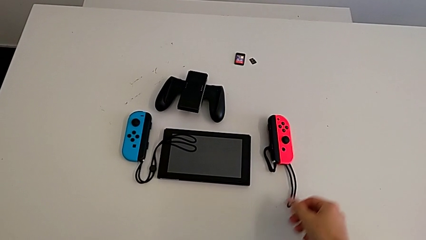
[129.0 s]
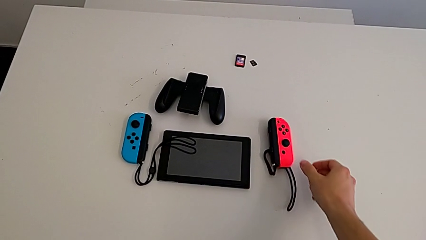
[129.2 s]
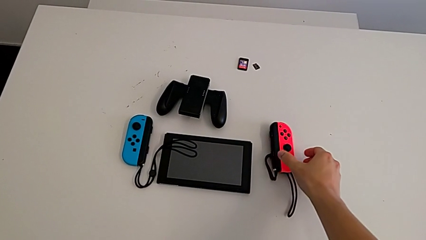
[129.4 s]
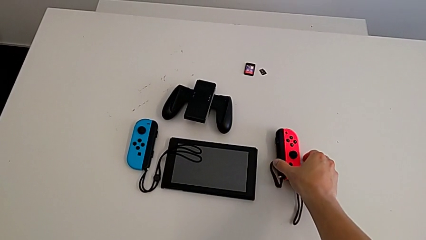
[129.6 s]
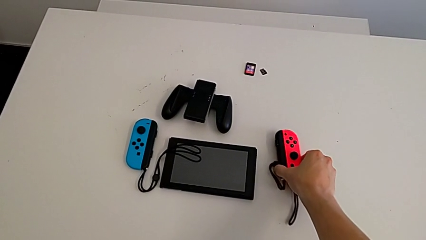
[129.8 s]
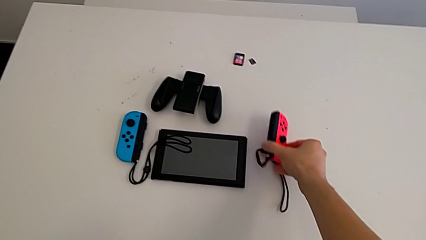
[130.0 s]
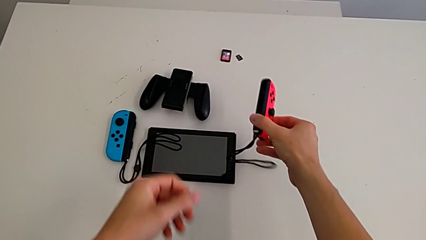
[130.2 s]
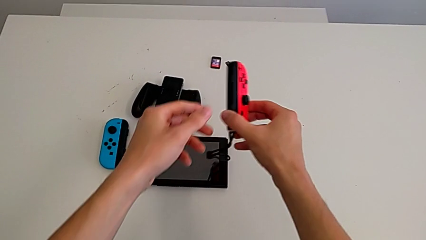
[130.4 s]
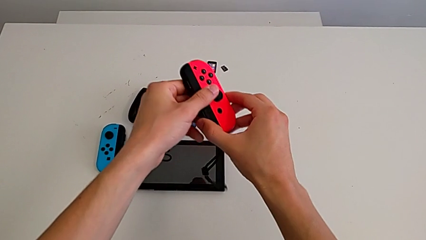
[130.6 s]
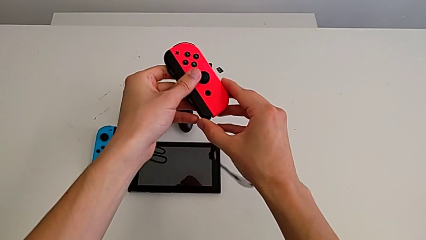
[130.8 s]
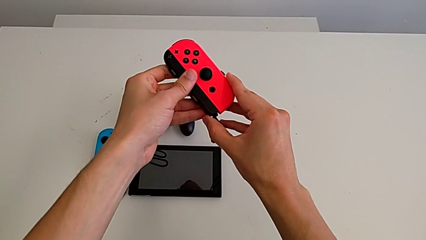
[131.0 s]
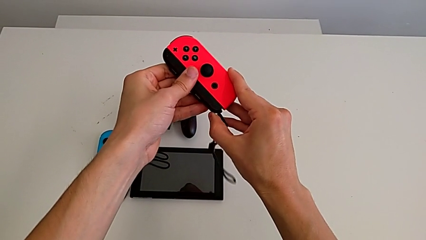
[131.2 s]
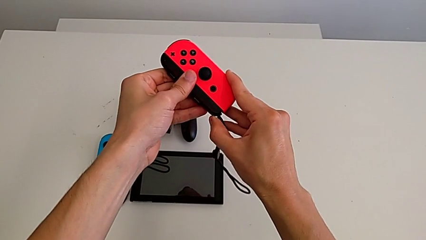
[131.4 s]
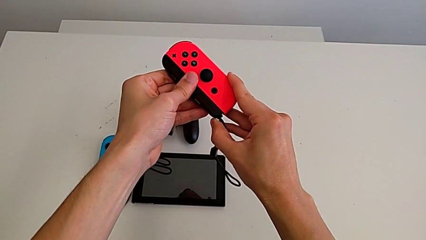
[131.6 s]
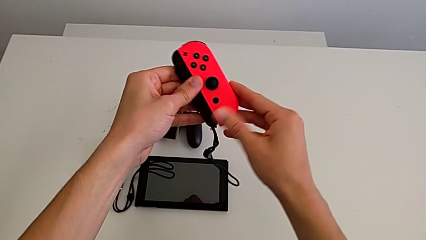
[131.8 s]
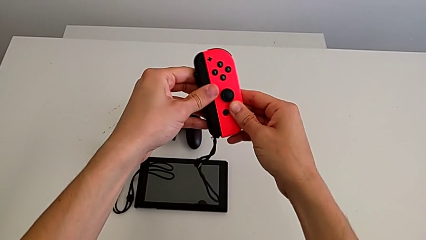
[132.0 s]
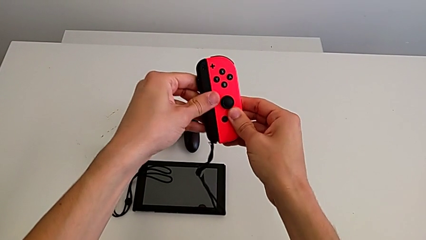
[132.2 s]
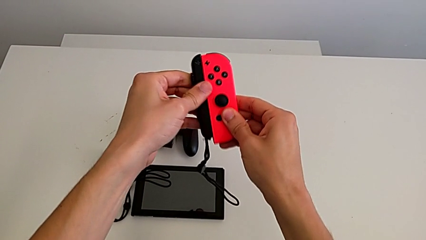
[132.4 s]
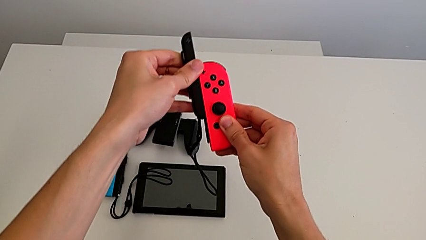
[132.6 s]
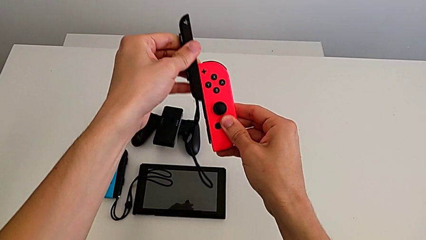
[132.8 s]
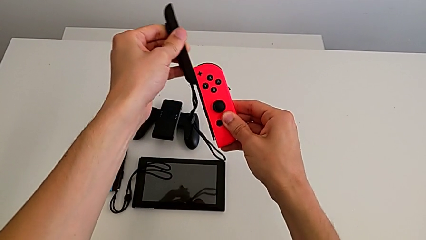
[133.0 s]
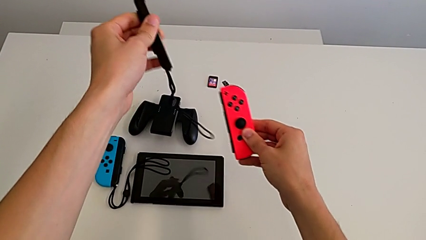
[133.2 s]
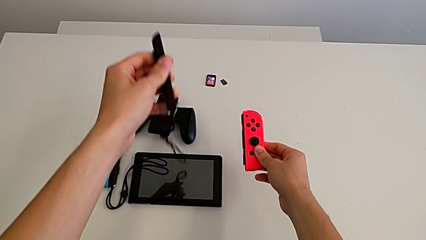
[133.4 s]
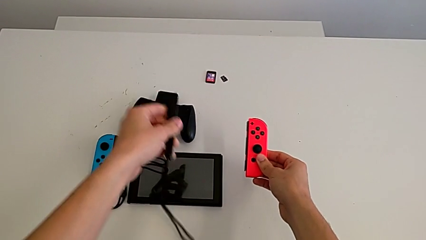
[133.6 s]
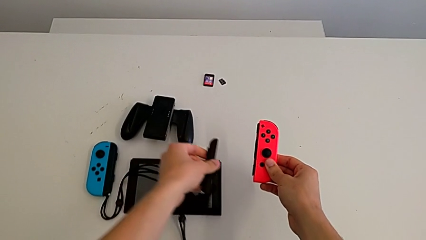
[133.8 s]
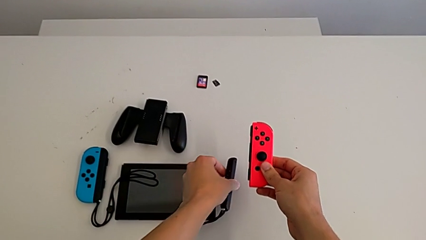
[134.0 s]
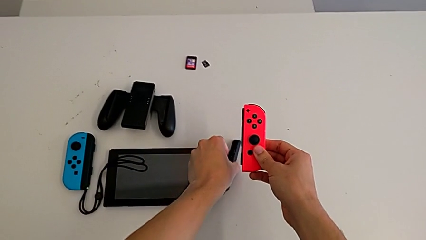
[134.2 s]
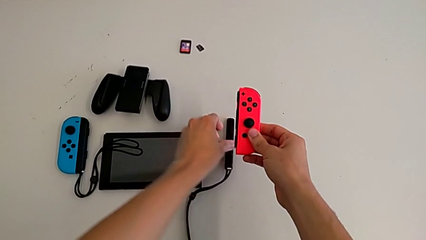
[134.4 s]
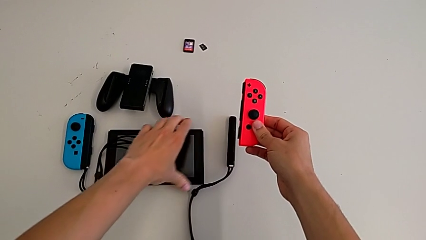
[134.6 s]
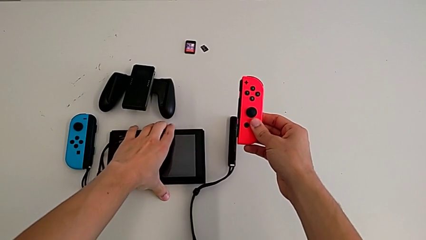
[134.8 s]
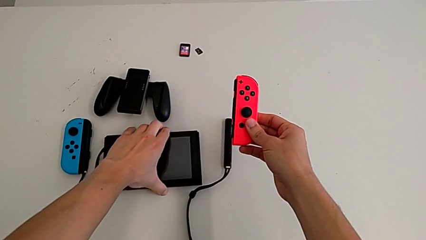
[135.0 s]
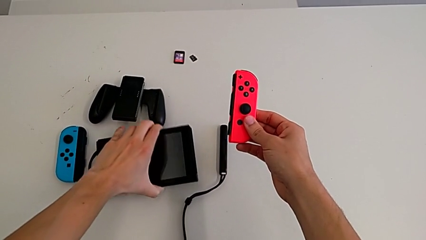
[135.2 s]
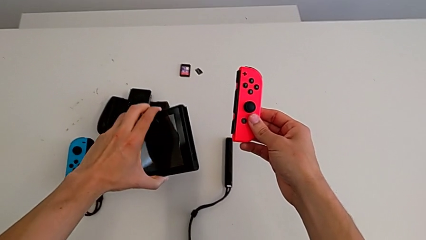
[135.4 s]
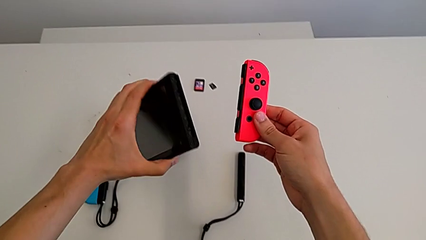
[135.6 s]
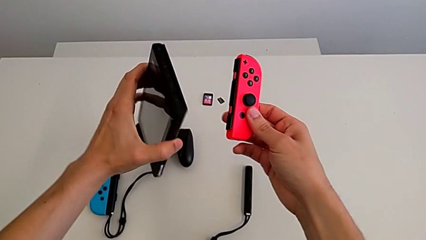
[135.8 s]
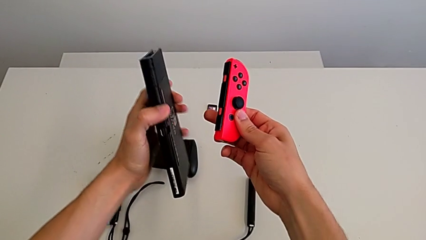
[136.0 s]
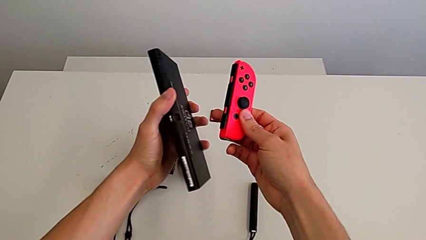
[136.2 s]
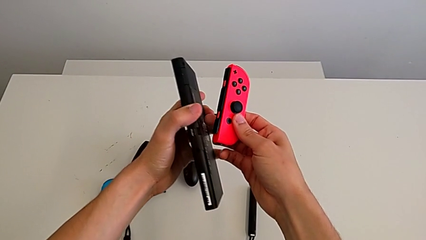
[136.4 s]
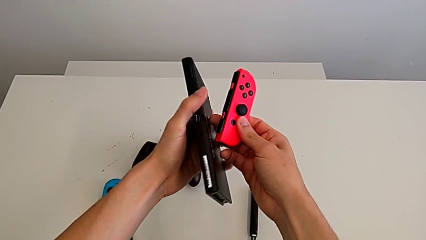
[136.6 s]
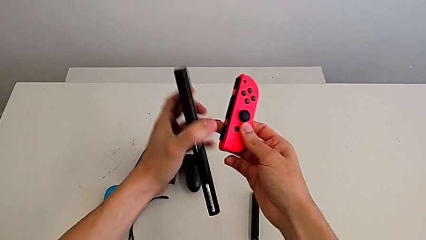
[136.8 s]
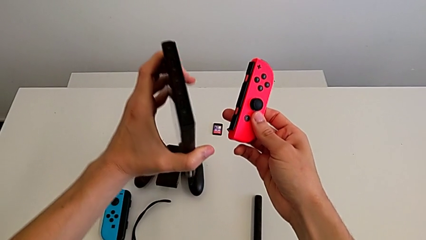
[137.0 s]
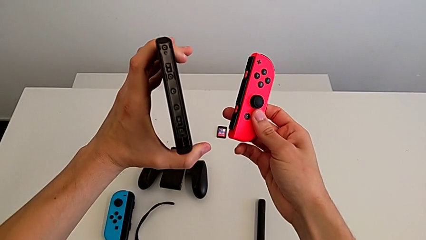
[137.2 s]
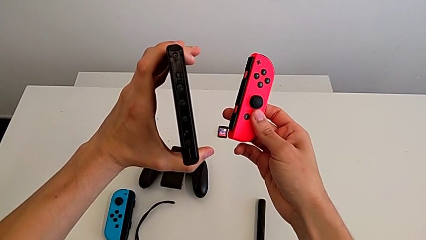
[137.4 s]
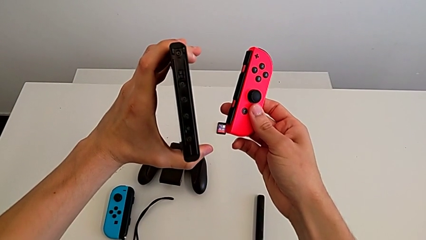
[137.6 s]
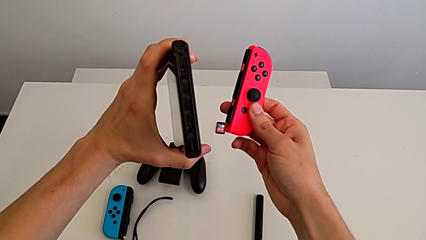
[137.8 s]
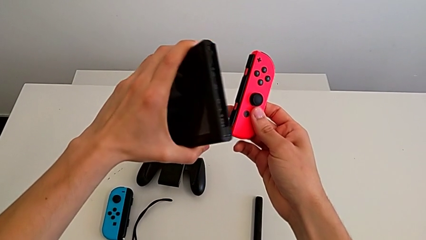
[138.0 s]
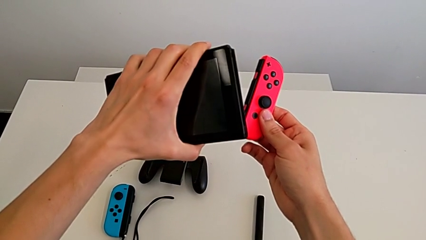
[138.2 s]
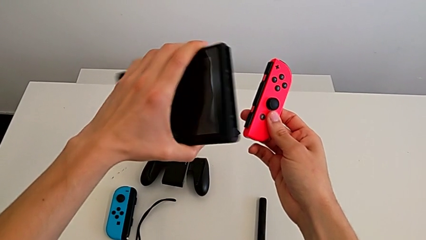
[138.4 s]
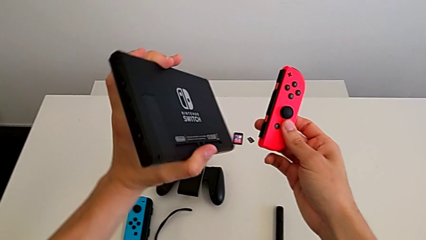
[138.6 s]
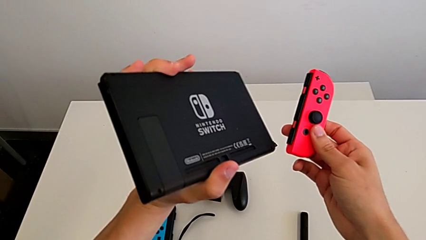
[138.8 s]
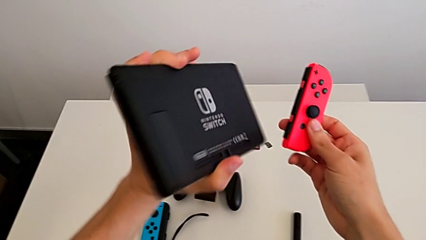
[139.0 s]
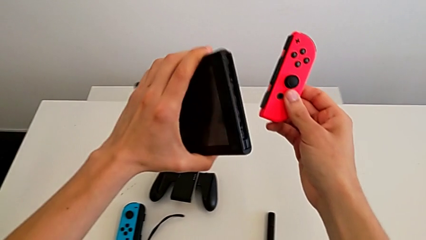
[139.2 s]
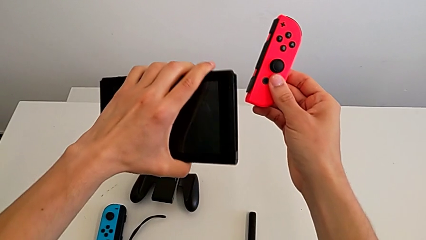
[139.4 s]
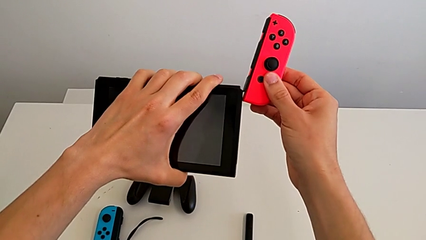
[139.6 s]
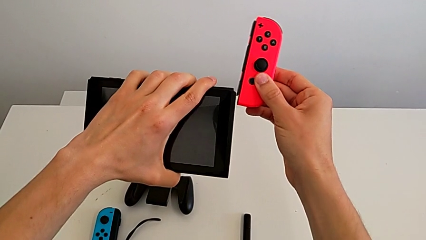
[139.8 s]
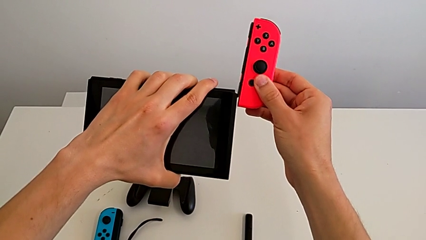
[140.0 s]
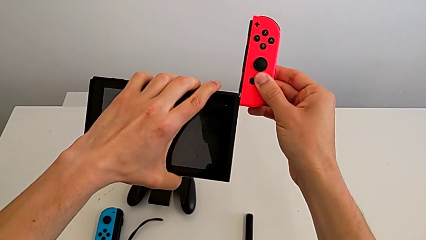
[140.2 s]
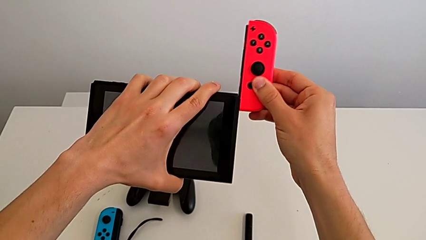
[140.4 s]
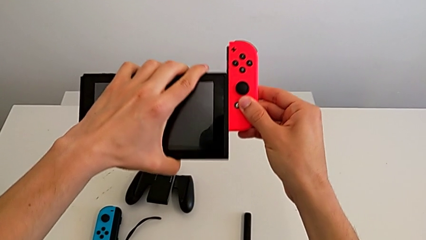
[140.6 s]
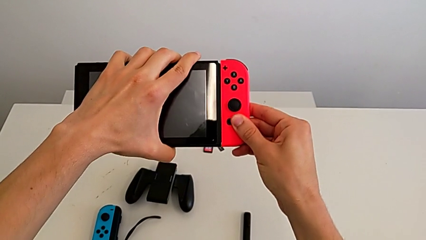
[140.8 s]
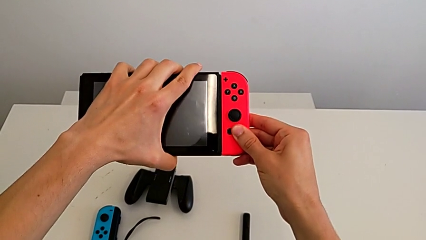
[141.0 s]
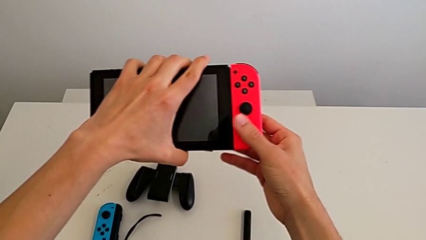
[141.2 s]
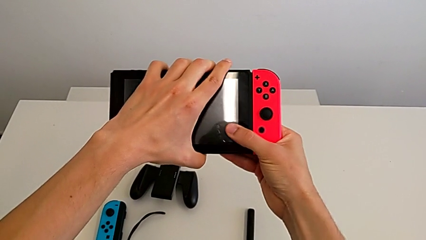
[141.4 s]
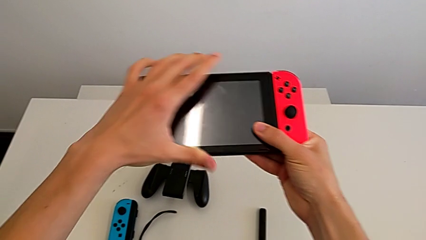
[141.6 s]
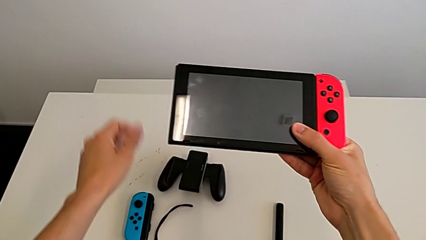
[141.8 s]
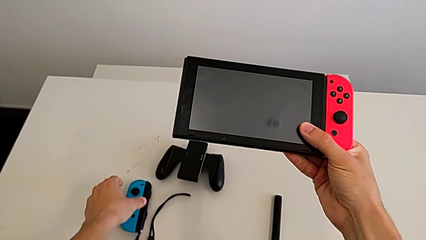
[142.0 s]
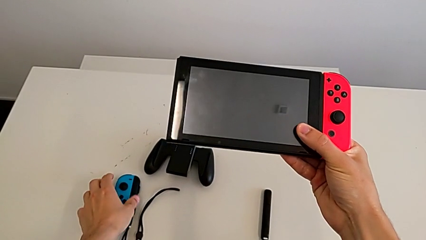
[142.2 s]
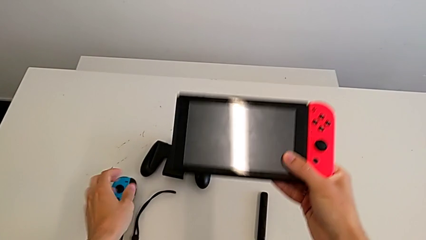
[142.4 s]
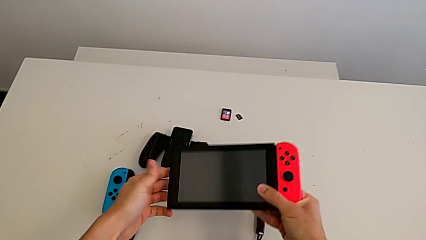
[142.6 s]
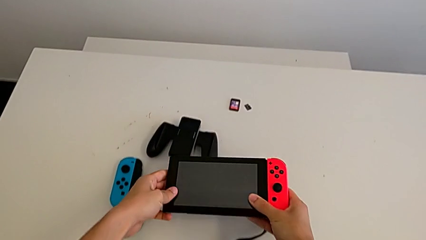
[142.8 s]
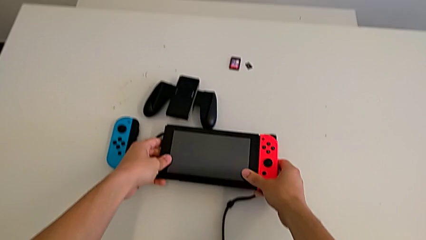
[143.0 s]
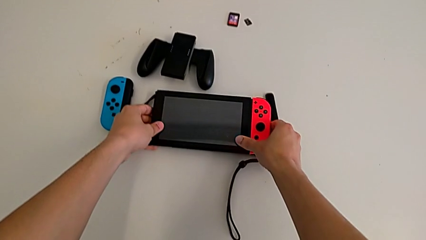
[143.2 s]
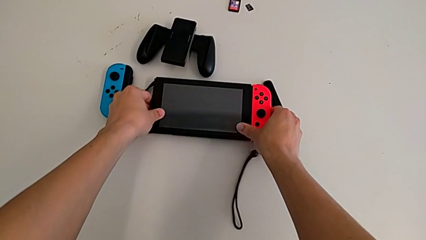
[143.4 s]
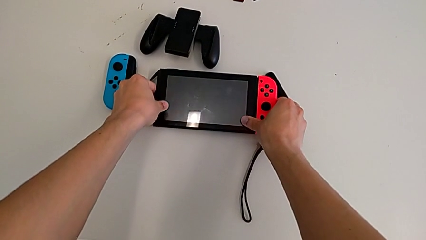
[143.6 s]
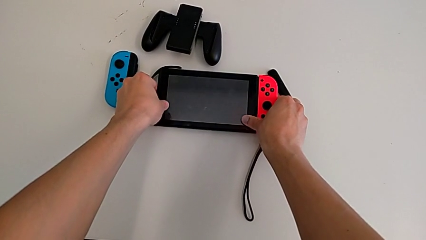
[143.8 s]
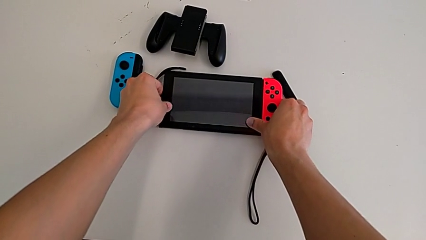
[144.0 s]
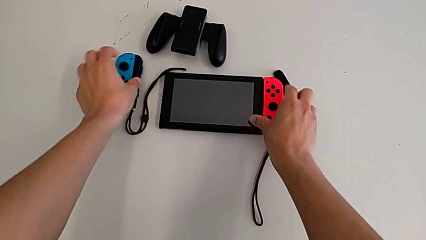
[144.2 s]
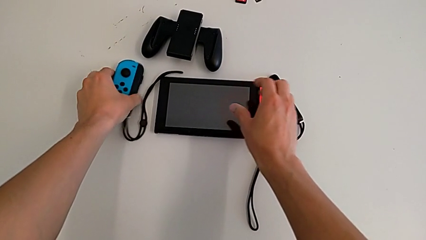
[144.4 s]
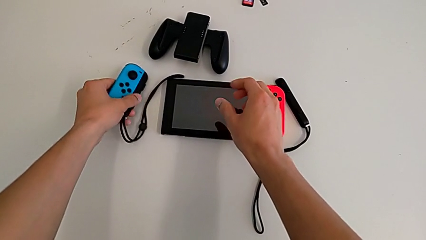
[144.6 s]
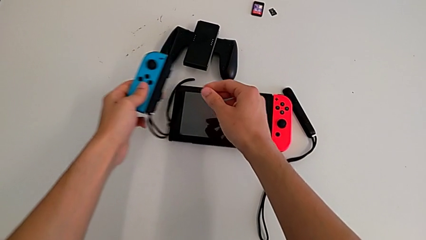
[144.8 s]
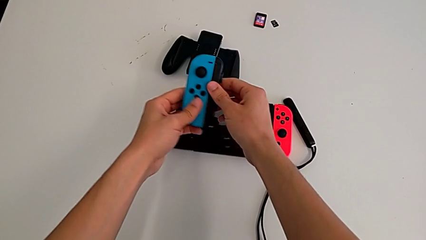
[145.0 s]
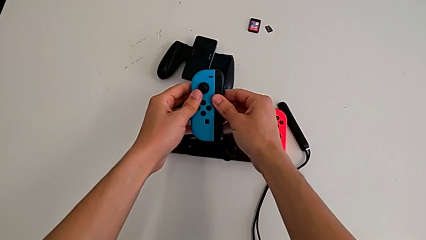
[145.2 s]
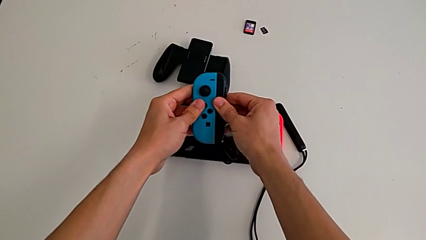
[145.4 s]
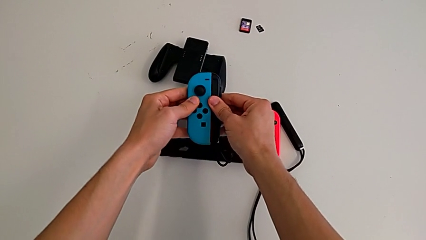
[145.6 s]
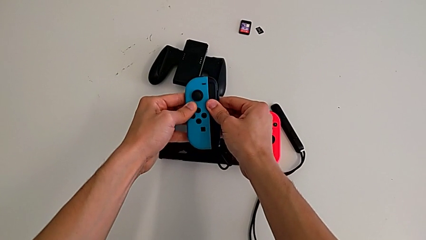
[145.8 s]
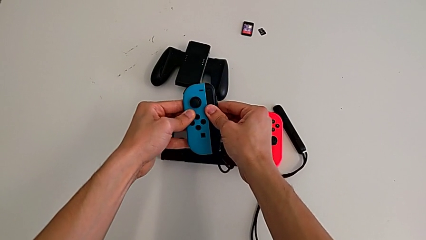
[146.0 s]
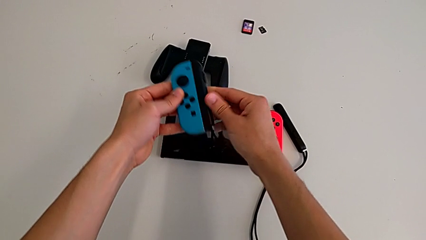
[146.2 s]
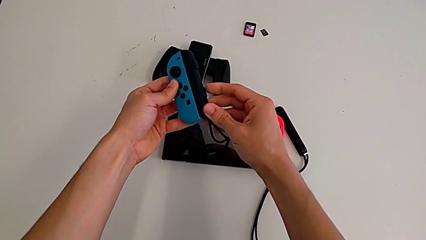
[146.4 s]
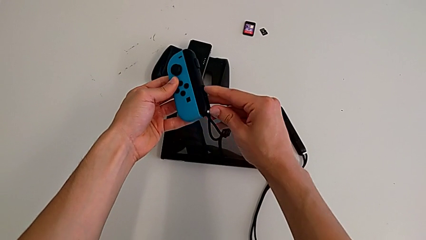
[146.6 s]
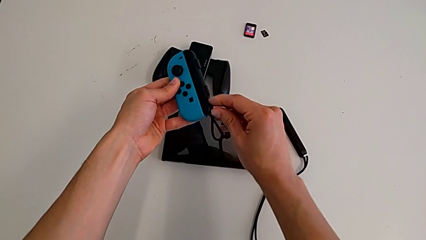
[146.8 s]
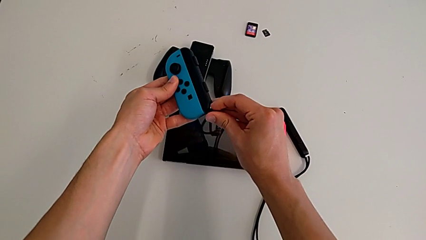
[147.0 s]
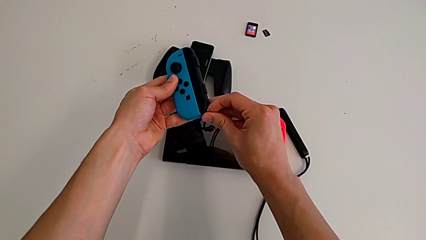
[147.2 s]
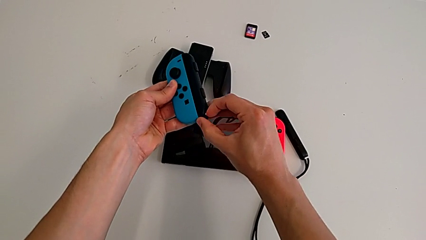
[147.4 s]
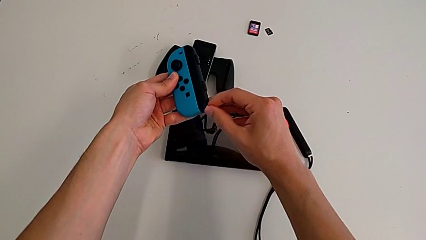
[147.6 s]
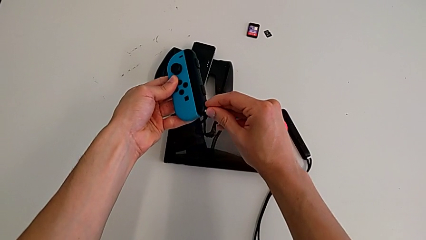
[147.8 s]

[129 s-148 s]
The camera wearer is changing the Joy-Con controller from the Joy-Con strap to the handheld mode. They grab the red Joy-Con controller, unlock the Joy-Con strap lock, disassemble the red Joy-Con controller and drop the Joy-Con strap. They grab the Nintendo Switch, inspect it, align the red Joy-Con controller, assemble it and drop the Nintendo Switch. They grab the blue Joy-Con controller, pull it, press the Joy-Con strap lock and pull it.
